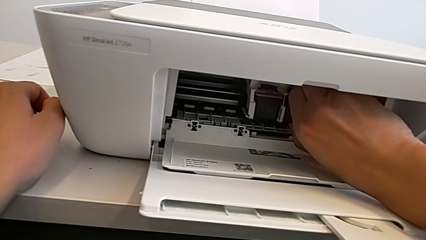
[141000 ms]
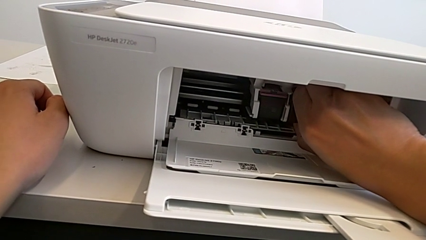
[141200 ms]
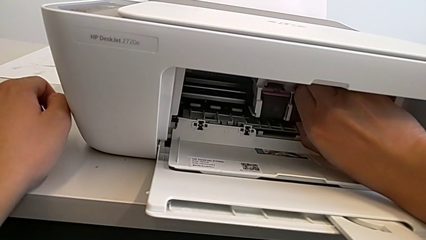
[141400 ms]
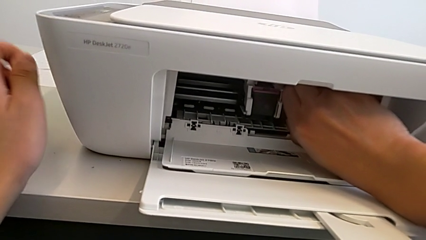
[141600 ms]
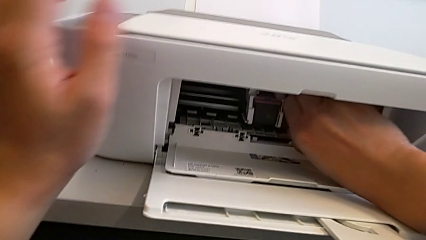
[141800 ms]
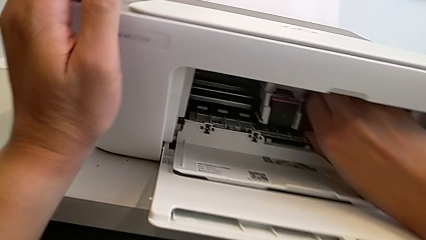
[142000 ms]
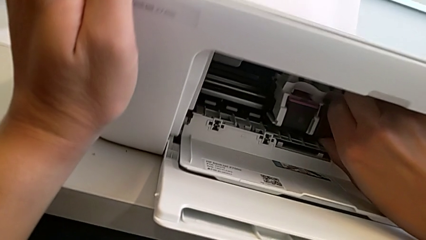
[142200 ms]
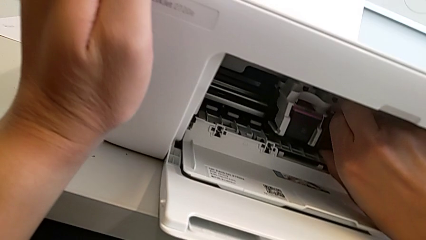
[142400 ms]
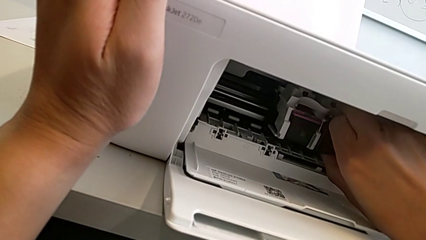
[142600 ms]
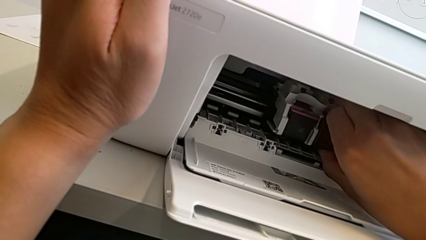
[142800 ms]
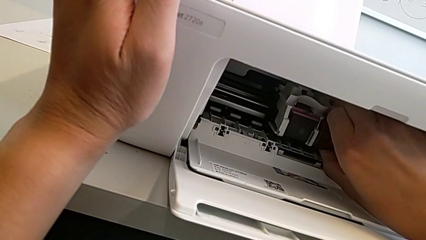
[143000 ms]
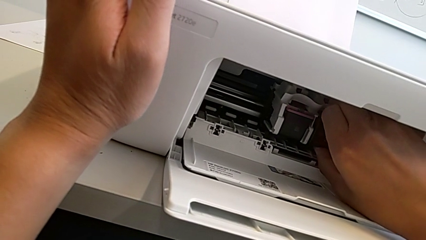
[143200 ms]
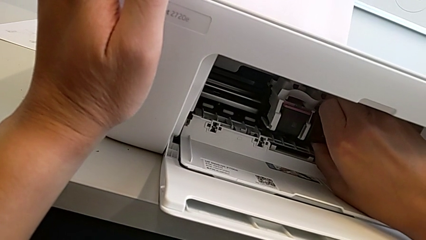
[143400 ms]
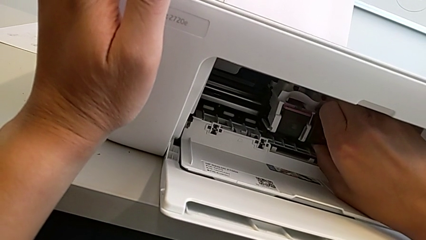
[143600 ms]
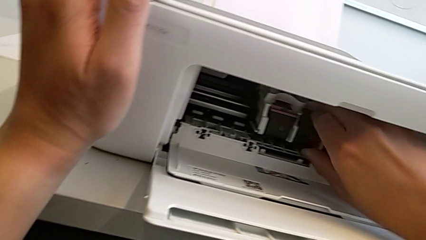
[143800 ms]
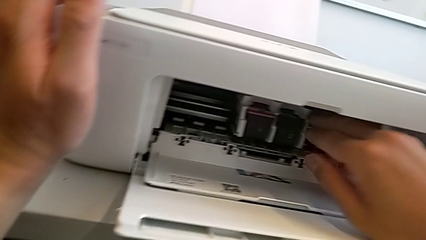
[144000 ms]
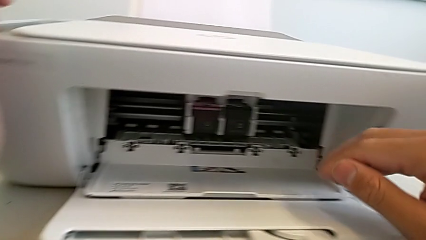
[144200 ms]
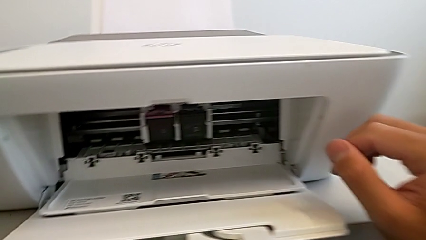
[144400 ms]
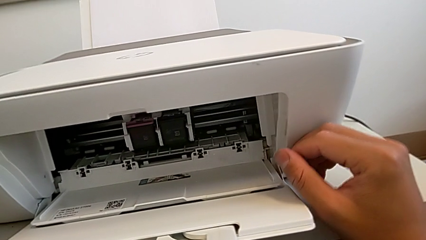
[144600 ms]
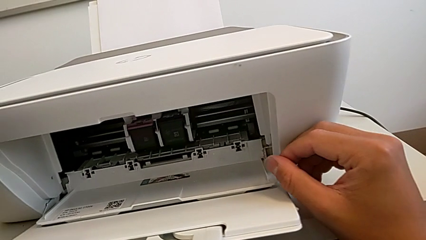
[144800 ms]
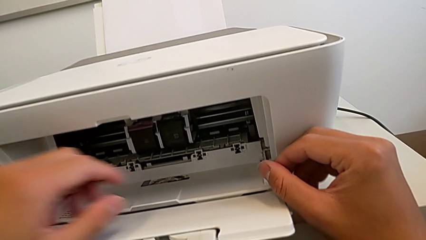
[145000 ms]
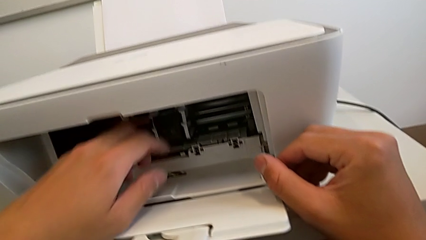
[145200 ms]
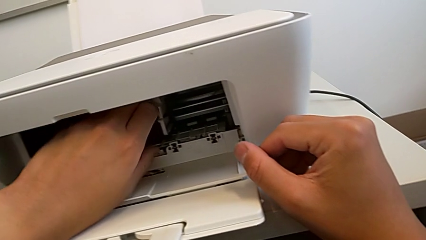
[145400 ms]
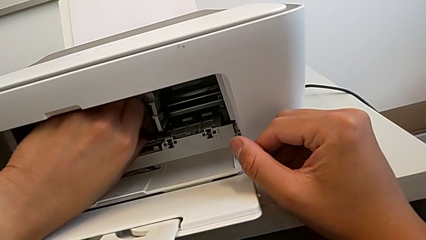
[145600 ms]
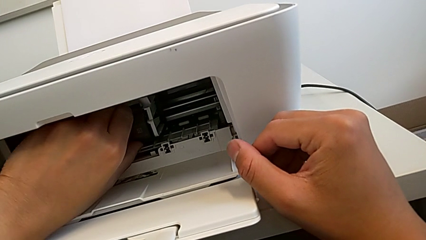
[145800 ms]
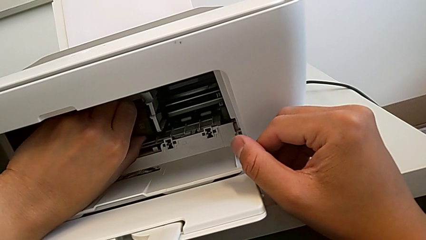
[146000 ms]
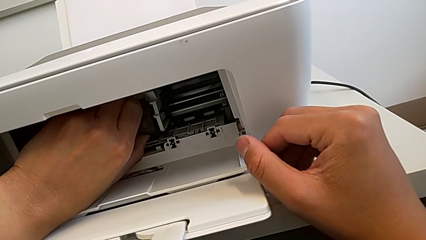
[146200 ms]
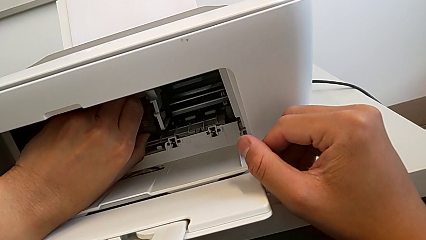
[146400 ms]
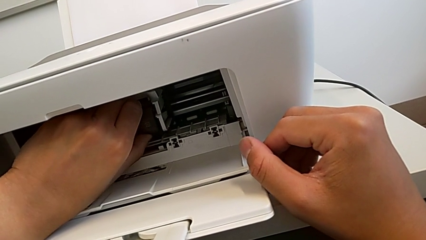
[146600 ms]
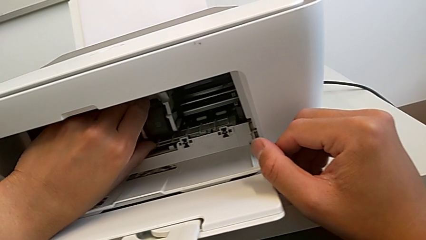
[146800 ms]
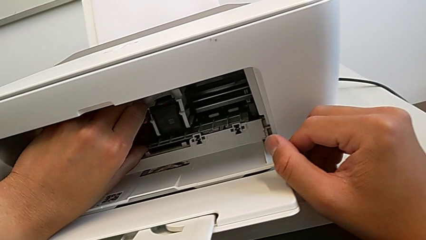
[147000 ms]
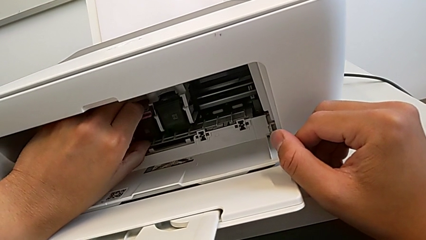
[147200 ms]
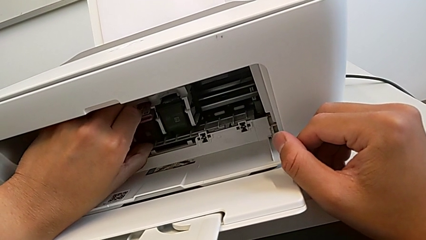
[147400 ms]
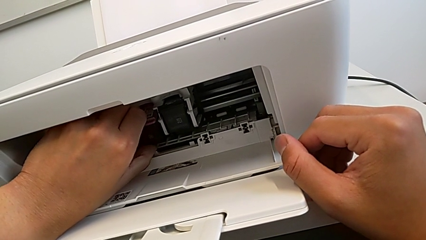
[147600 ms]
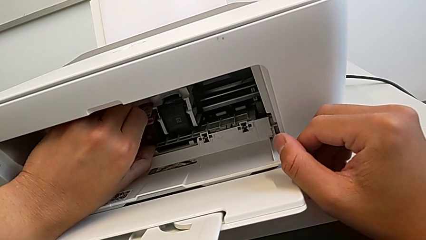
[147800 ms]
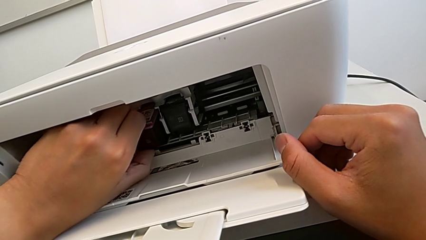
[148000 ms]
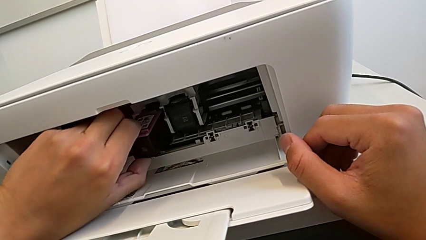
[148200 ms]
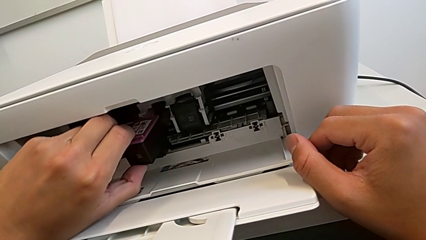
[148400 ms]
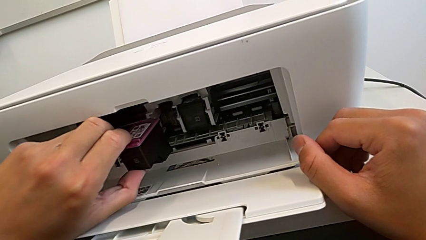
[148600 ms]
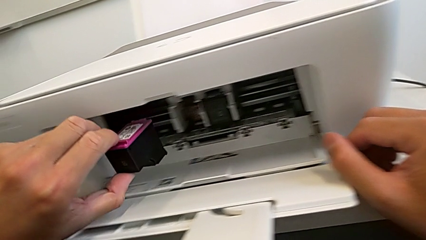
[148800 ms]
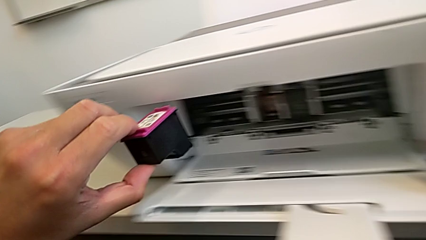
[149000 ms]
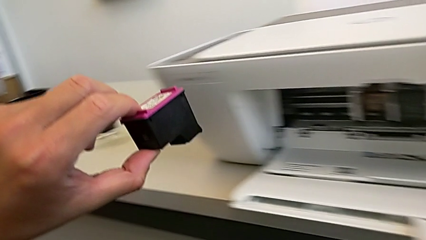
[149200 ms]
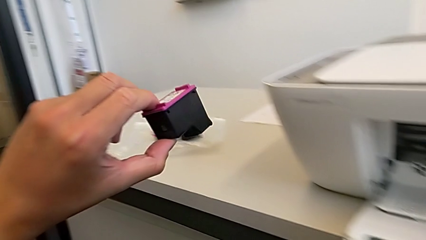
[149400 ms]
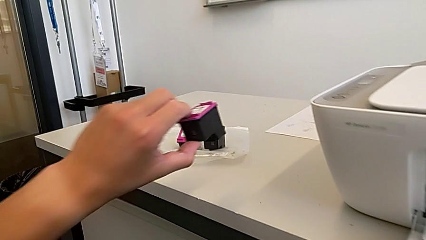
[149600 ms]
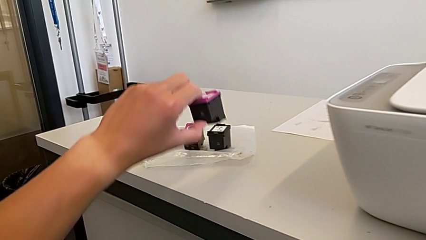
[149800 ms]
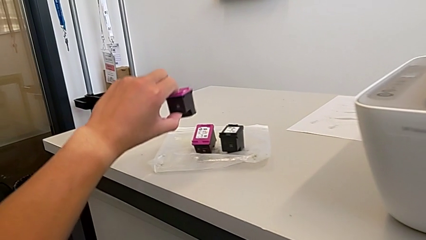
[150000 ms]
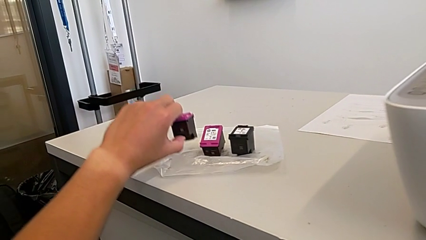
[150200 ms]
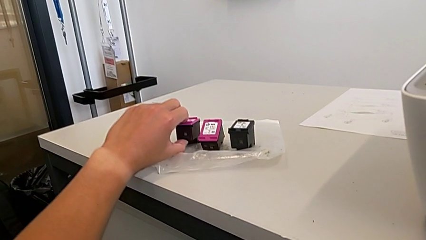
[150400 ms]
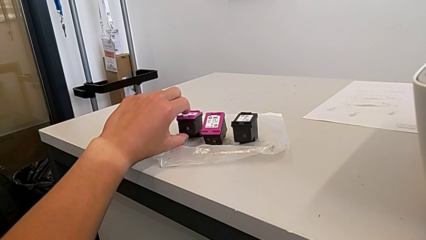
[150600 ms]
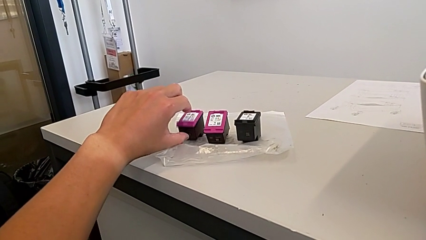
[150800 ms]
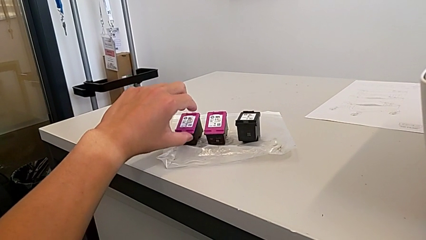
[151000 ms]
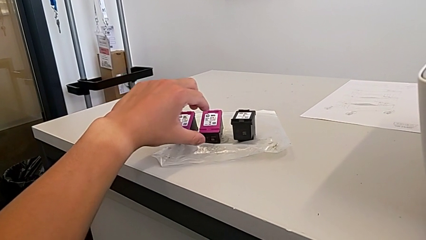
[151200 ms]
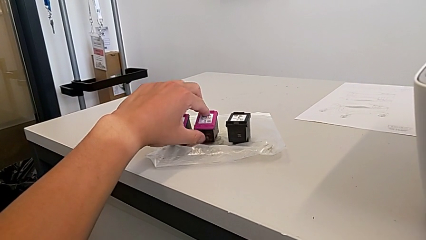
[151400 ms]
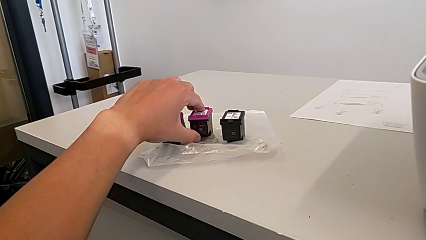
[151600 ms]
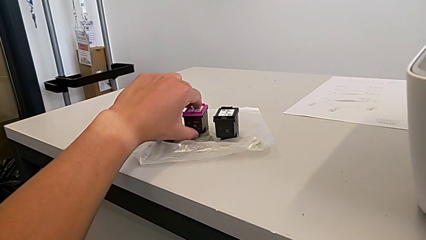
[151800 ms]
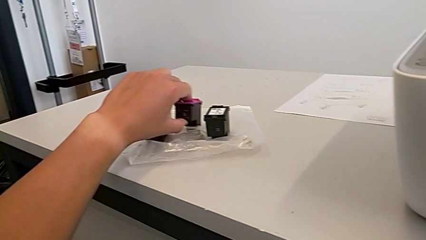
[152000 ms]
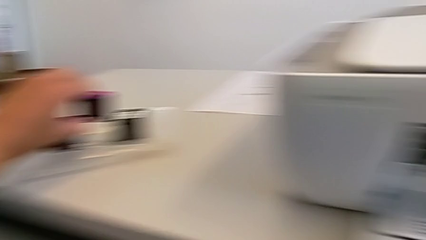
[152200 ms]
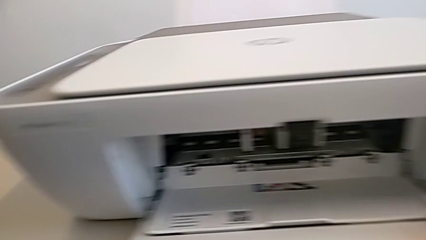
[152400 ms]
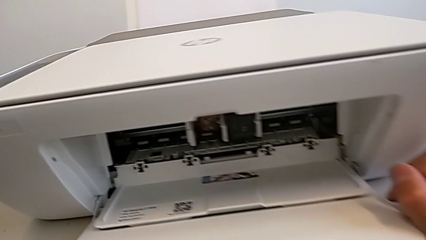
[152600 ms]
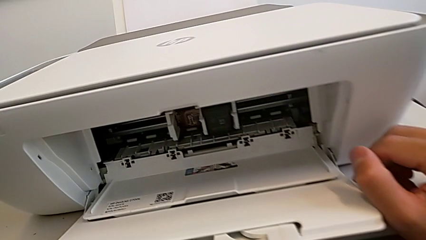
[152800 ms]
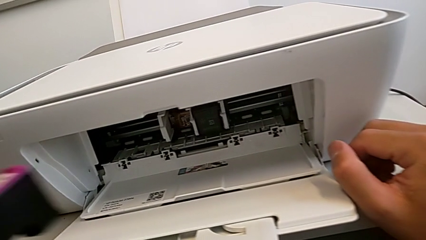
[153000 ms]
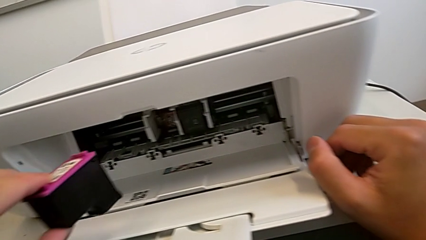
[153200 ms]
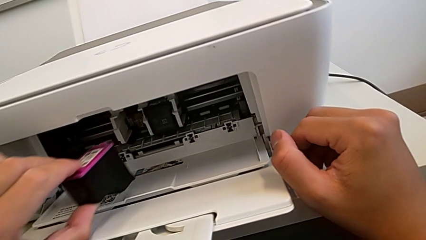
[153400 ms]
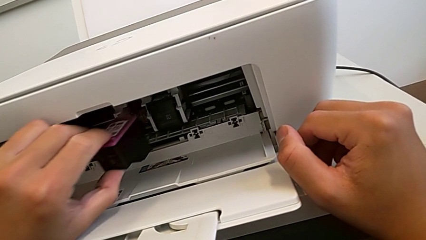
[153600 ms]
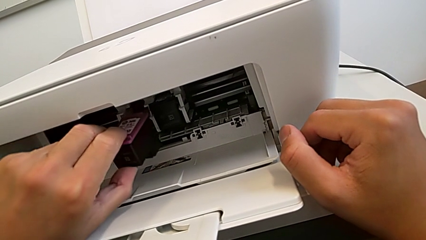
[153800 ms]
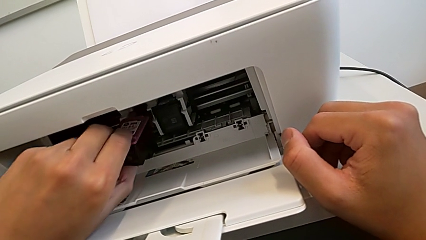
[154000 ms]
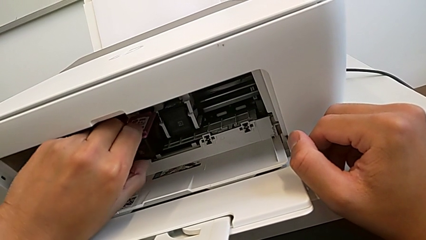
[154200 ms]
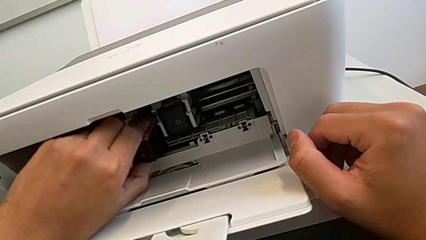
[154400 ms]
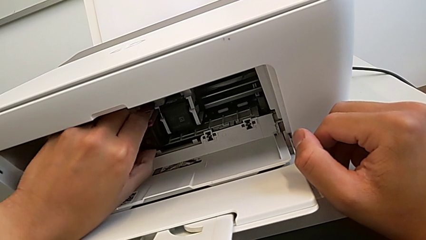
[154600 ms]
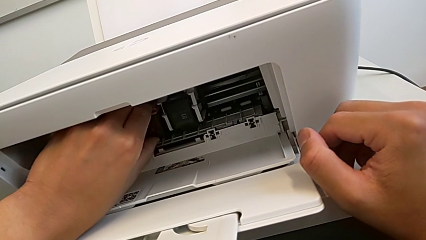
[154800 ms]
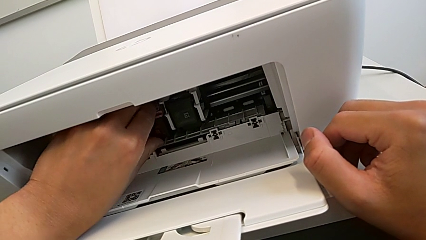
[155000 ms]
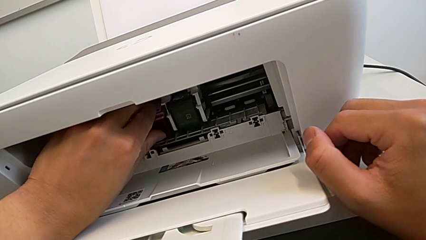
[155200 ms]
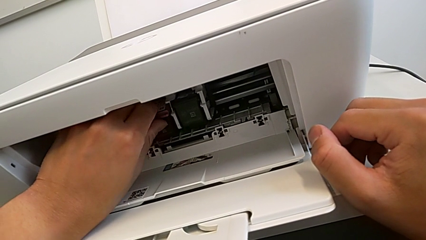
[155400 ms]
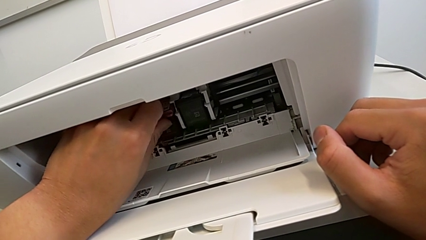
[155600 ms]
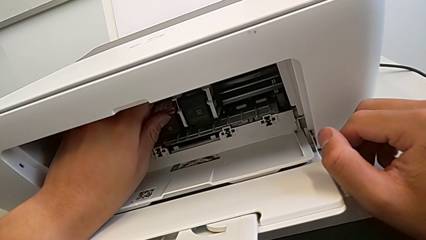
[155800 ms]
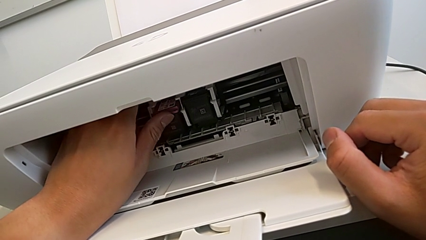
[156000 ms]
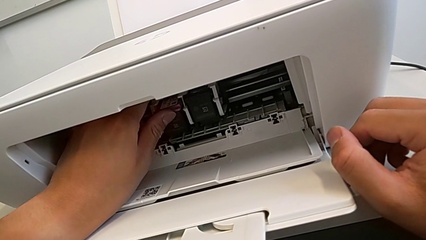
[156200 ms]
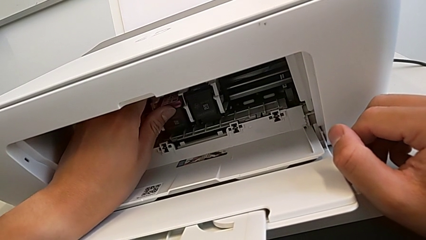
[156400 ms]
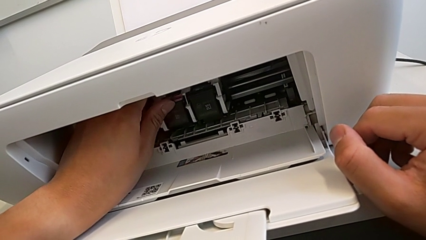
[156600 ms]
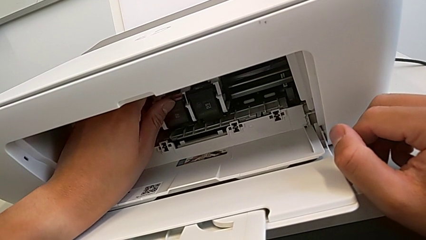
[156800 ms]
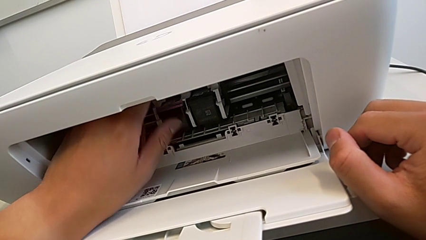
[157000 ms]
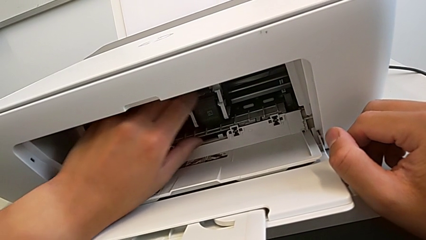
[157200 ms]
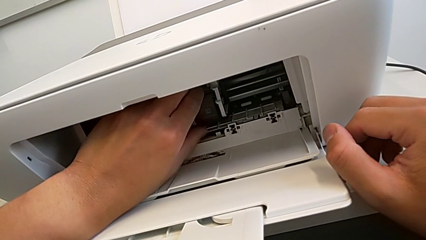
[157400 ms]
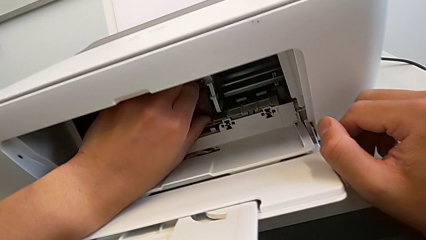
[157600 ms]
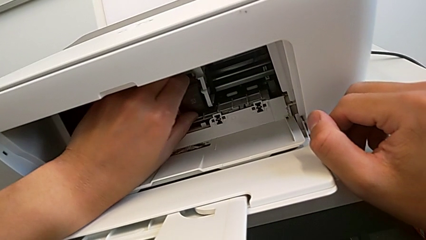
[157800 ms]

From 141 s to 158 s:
The camera wearer is changing the black and magenta ink cartridges. They hold the black ink cartridge, withdraw the magenta ink cartridge, place the old ink cartridge, grab the new ink cartridge, lift it, insert it and grab the black ink cartridge.
